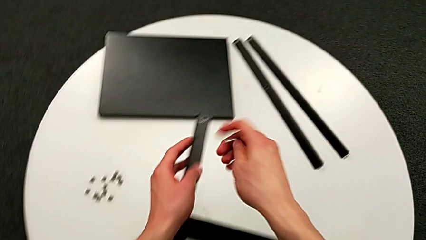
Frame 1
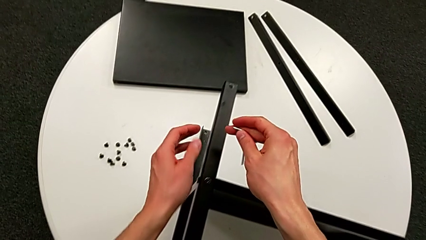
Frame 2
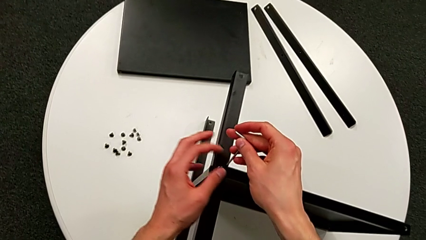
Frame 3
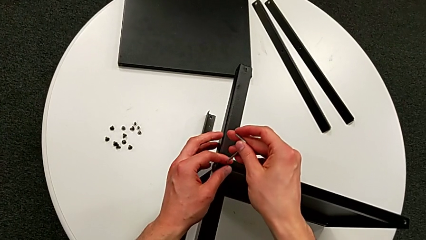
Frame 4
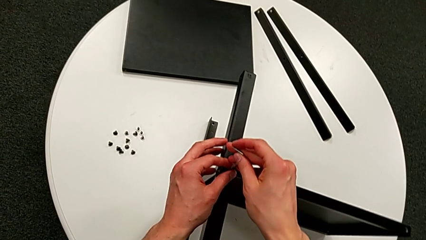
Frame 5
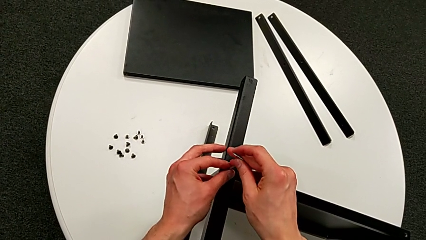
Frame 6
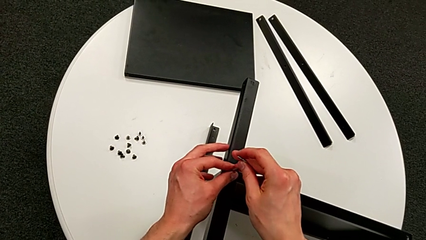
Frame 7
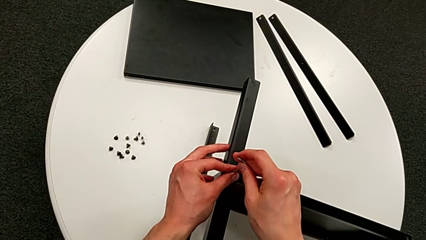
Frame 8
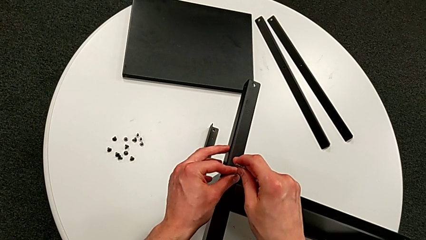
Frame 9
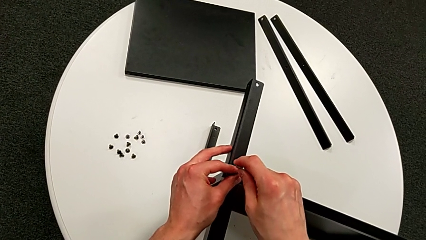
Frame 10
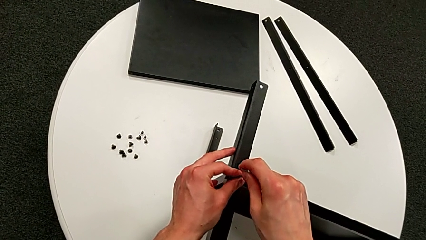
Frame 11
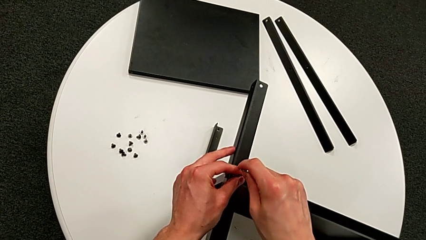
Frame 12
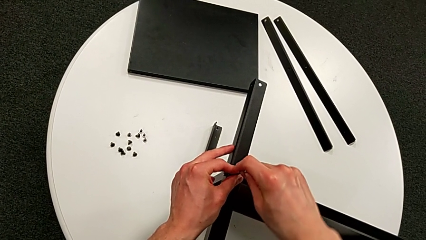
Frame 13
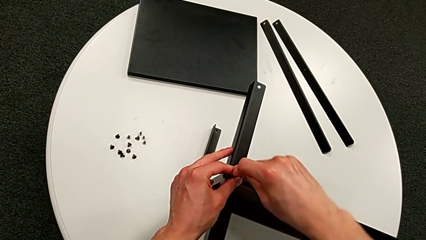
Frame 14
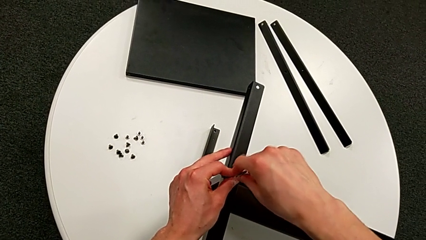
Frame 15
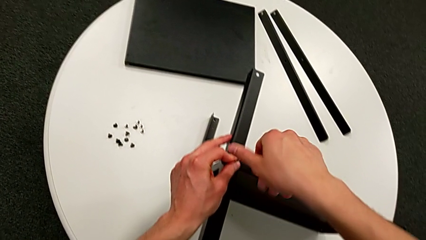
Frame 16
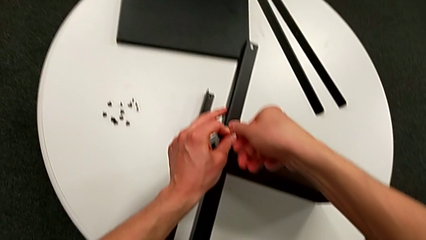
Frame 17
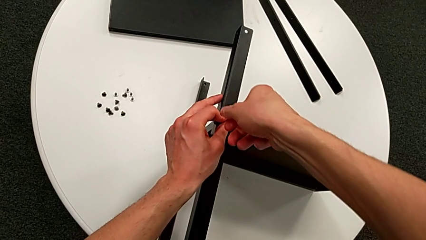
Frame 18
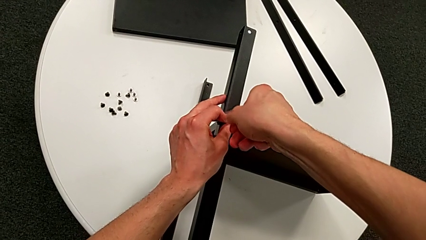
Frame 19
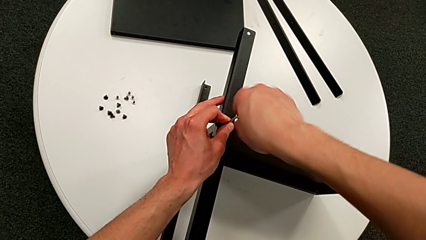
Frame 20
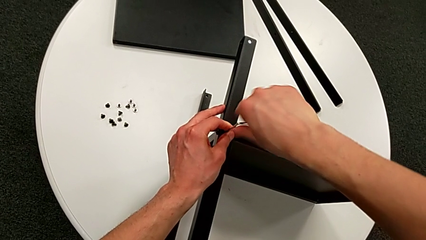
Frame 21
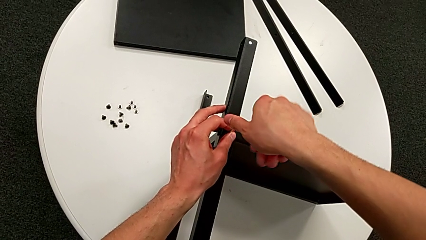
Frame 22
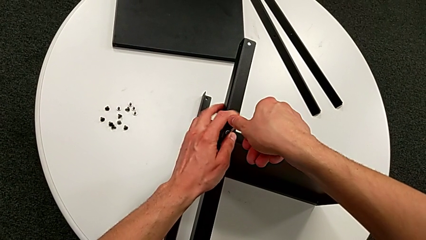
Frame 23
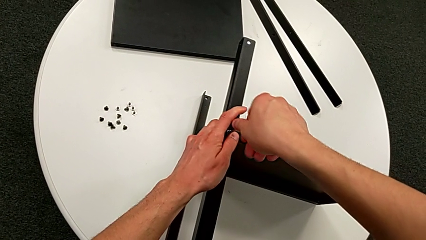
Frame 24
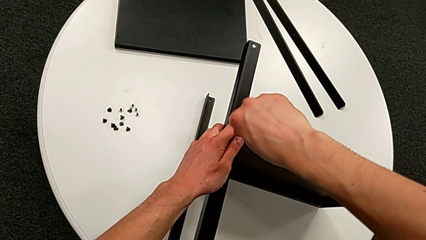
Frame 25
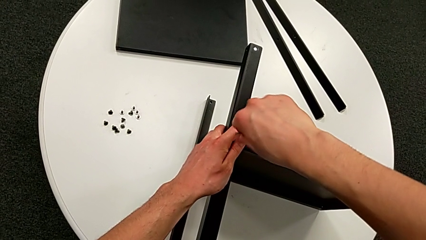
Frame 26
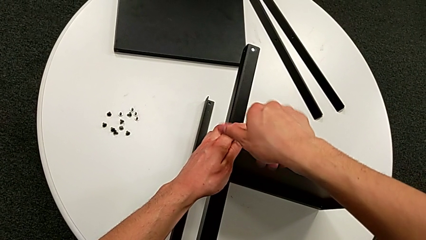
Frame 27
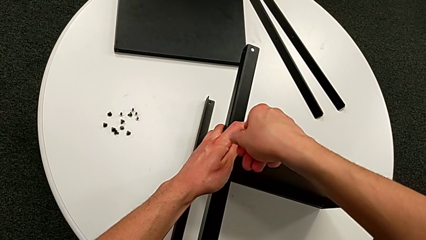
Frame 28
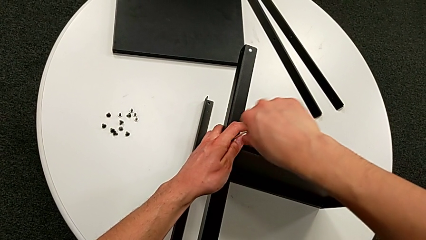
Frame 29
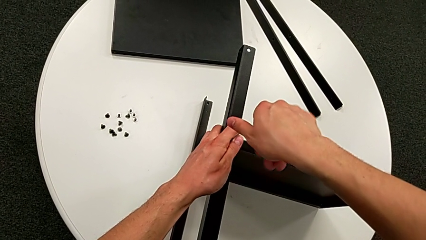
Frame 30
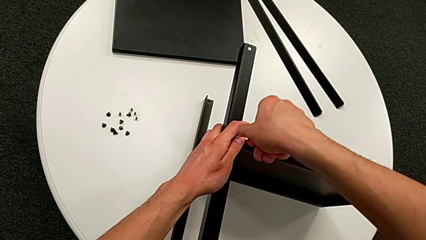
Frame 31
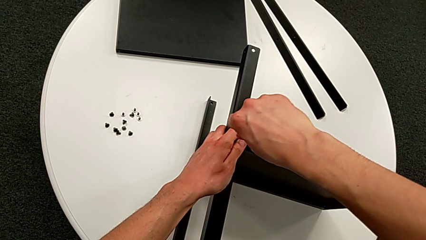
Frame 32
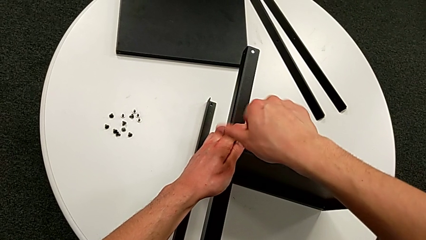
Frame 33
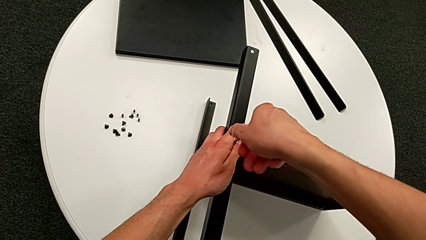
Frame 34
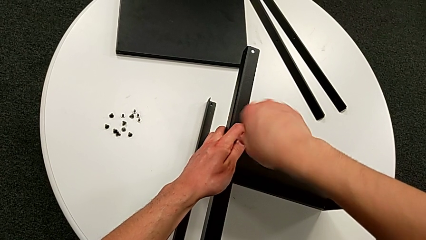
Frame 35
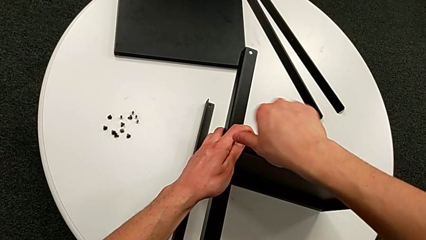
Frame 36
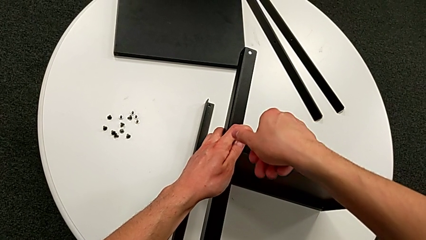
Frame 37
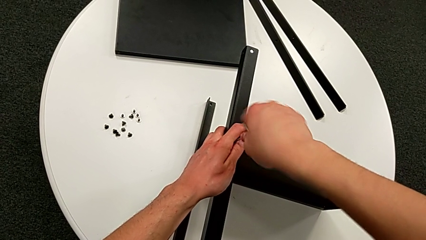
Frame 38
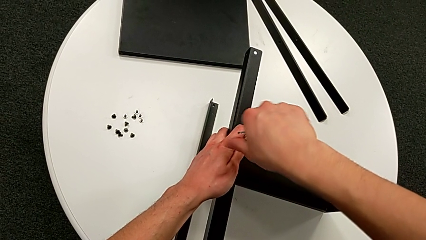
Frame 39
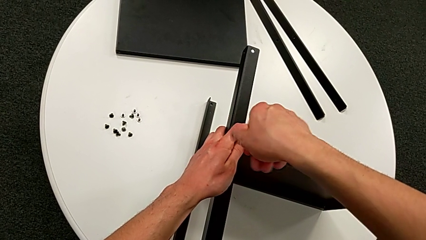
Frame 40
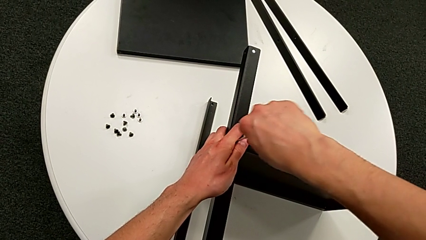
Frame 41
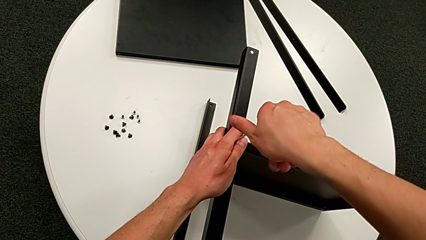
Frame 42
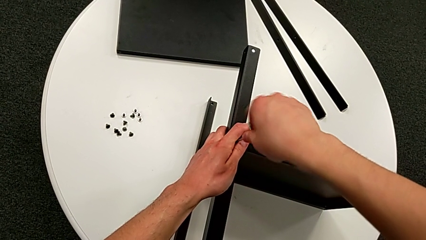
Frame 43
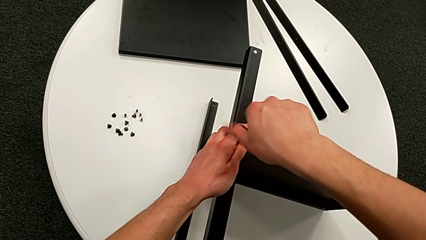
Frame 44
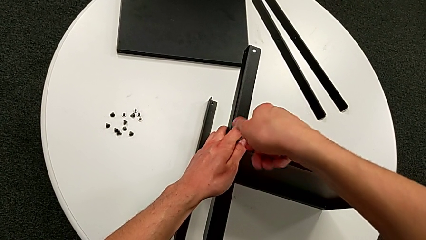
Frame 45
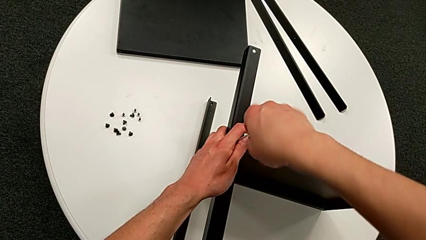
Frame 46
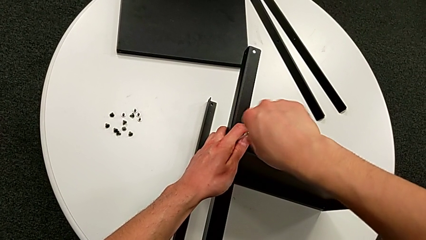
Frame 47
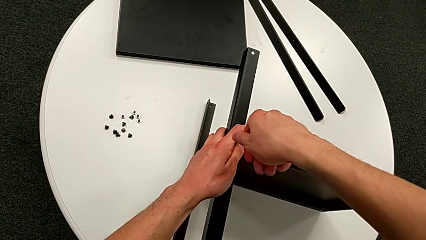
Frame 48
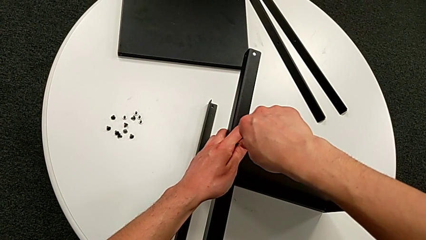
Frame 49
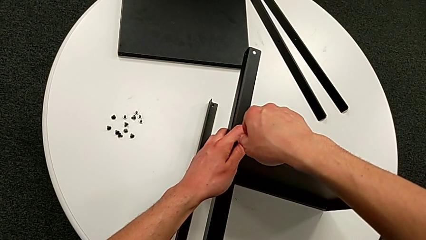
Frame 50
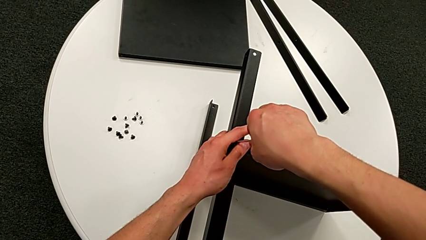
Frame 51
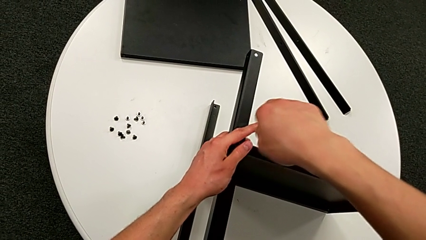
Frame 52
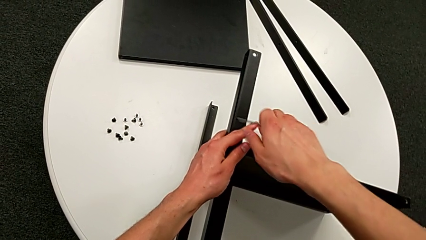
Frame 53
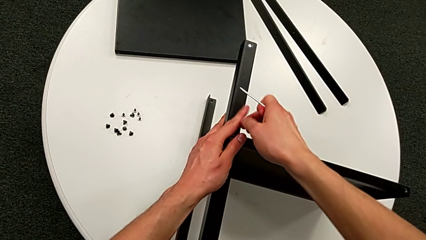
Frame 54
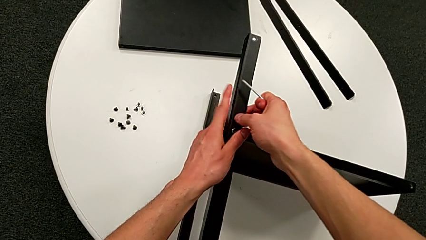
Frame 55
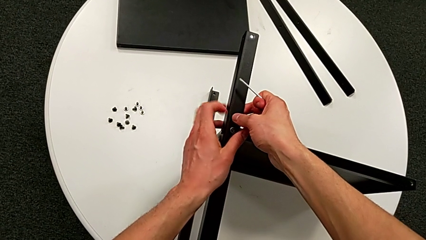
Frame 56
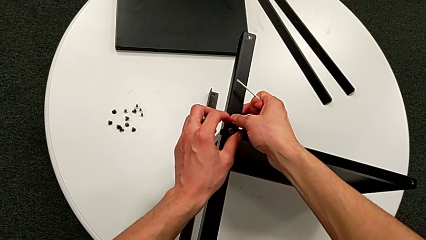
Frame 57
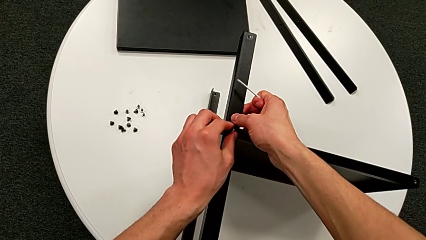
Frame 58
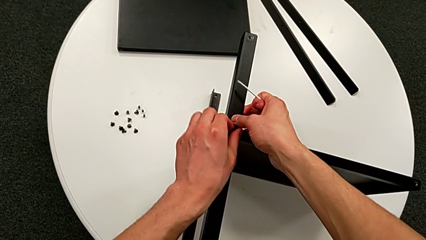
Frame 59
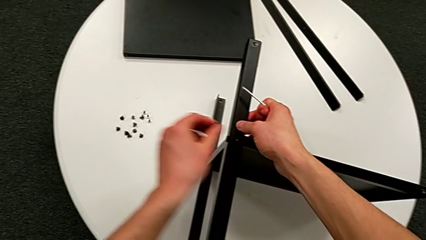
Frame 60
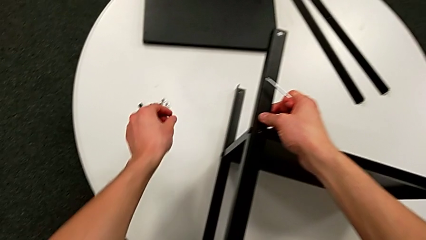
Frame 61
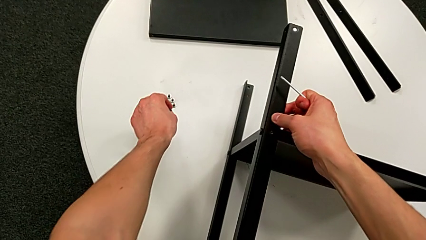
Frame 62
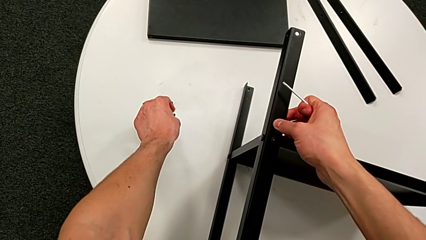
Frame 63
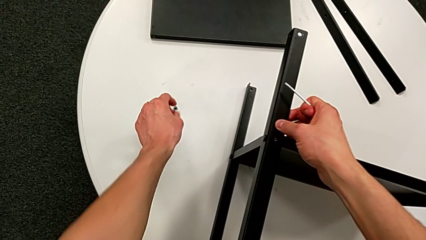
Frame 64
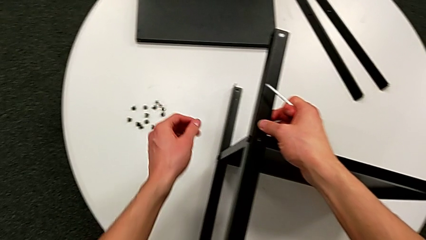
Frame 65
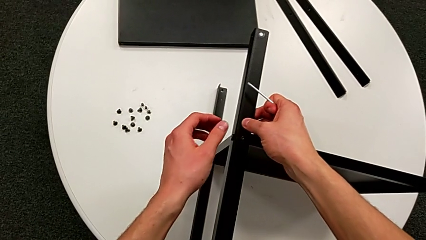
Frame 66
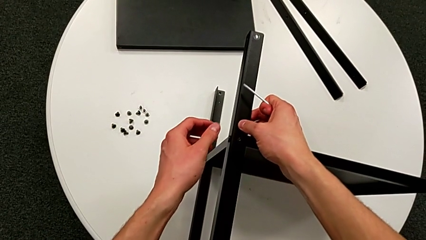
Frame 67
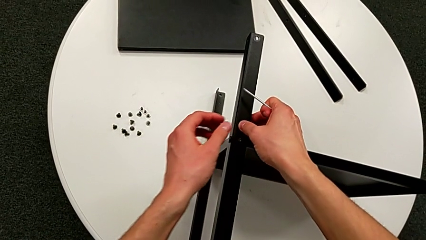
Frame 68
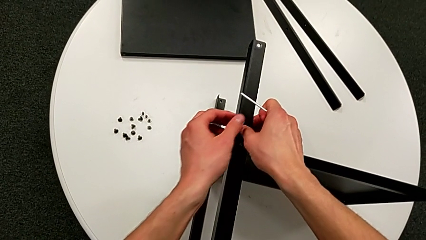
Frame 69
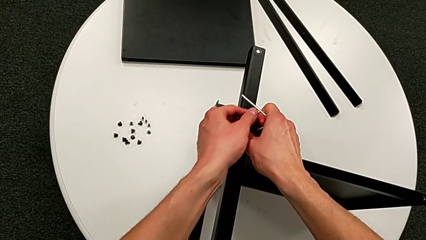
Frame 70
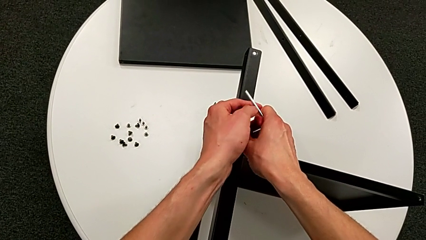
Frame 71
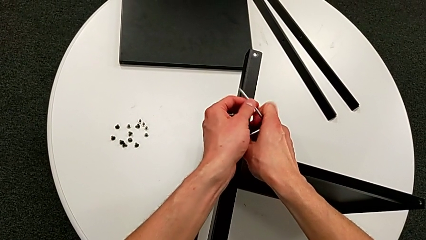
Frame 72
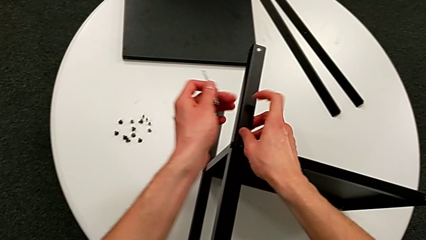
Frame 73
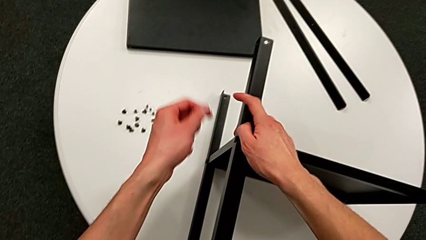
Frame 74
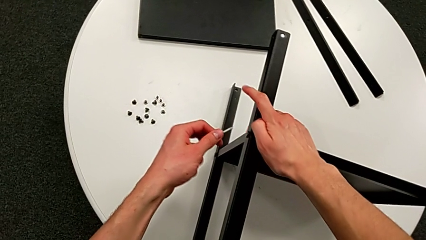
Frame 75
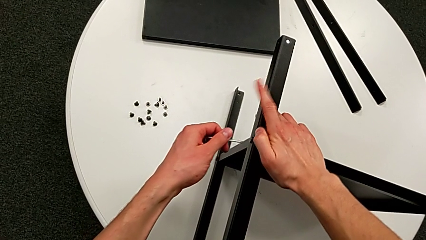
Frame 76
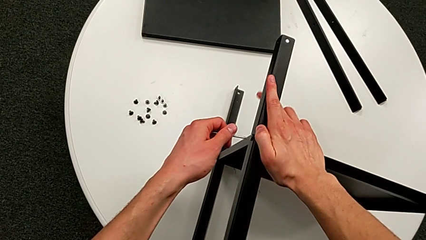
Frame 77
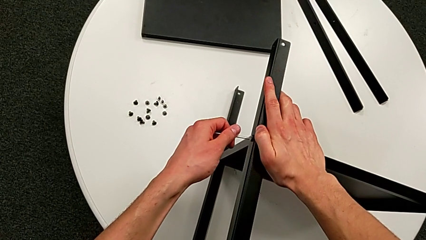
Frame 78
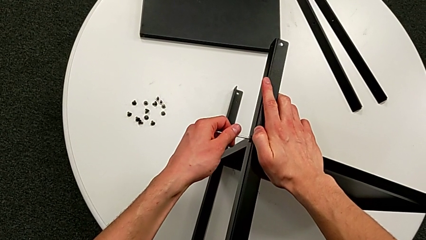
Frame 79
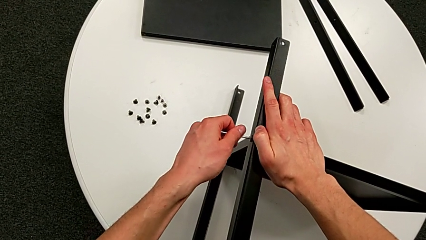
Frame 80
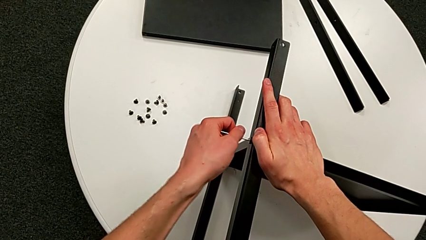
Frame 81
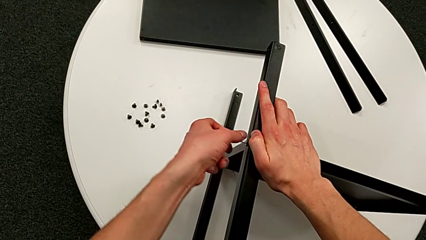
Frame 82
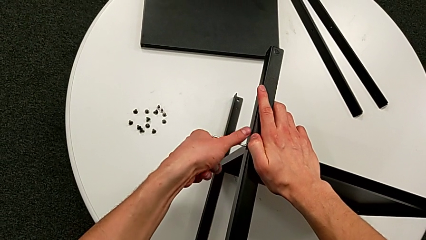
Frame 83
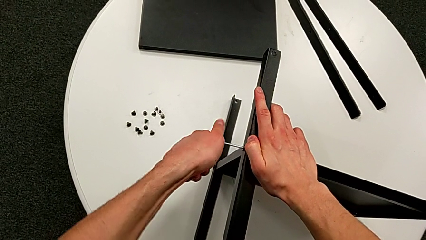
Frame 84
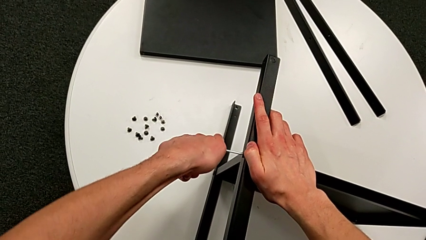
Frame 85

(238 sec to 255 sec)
The camera wearer is disassembling the third leg of the shelf. They insert the Allen wrench, unscrew the hex socket head, withdraw the Allen wrench, disassemble the hex socket head, place it, grab the Allen wrench and insert it.
